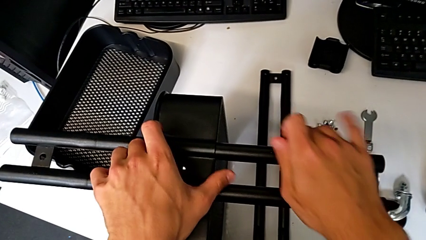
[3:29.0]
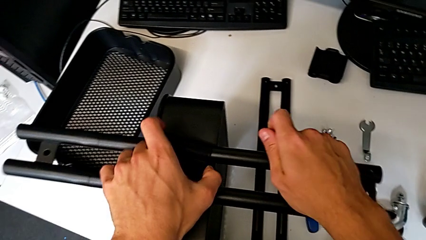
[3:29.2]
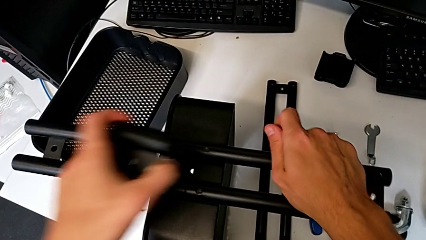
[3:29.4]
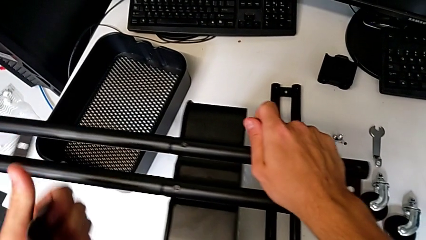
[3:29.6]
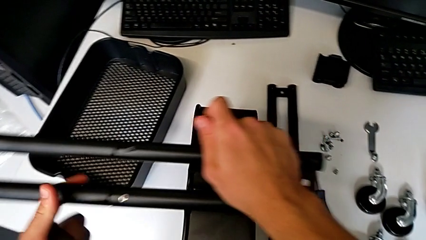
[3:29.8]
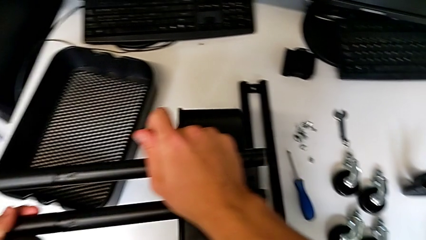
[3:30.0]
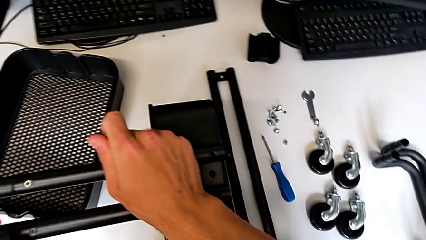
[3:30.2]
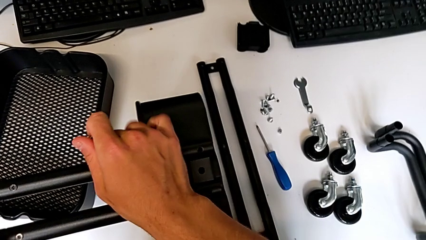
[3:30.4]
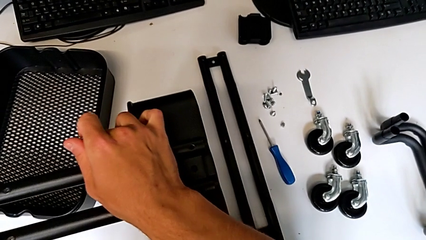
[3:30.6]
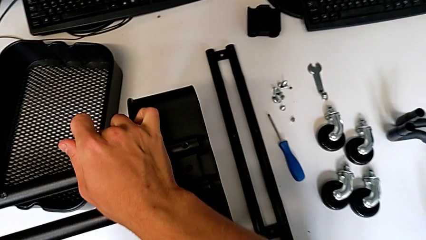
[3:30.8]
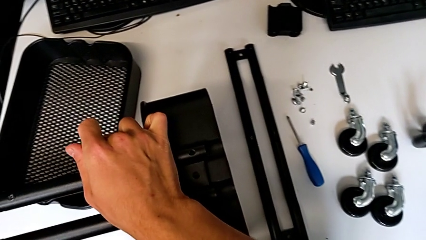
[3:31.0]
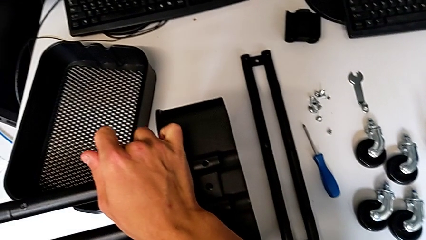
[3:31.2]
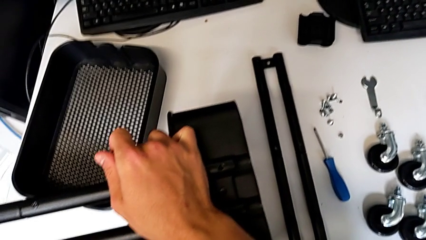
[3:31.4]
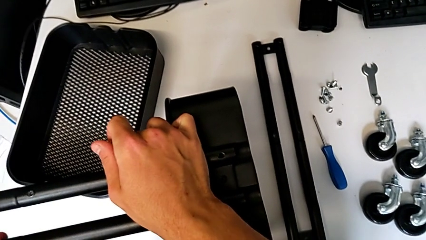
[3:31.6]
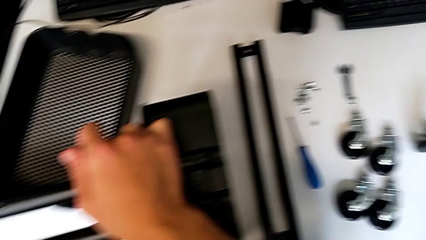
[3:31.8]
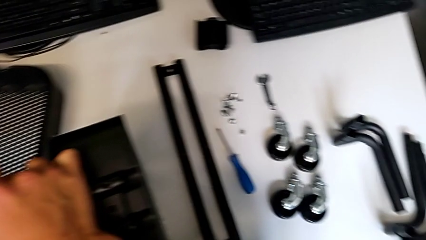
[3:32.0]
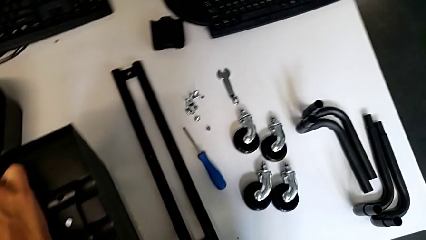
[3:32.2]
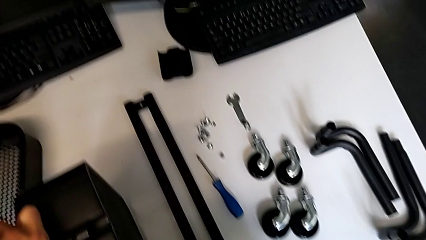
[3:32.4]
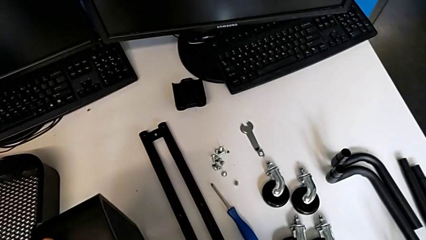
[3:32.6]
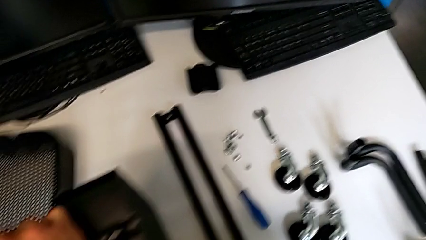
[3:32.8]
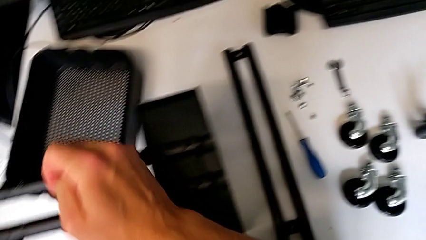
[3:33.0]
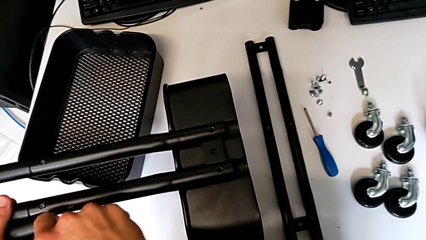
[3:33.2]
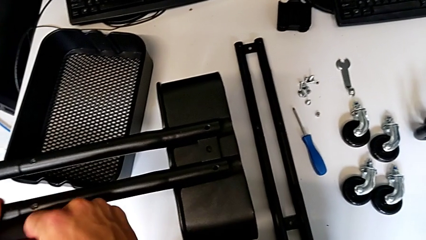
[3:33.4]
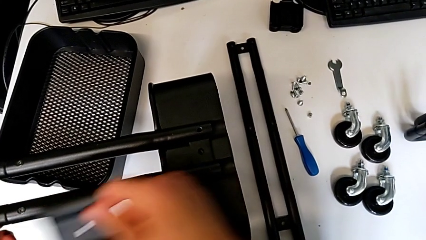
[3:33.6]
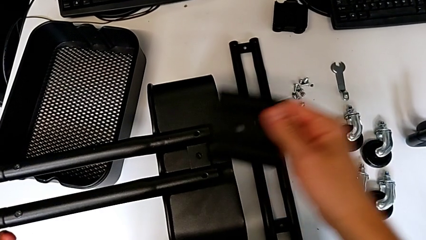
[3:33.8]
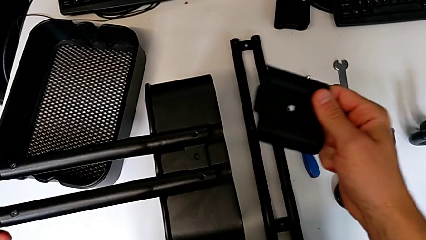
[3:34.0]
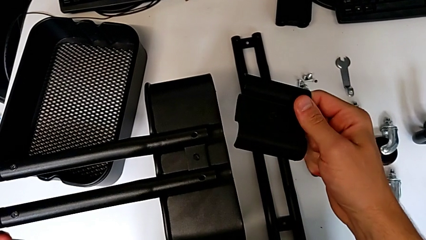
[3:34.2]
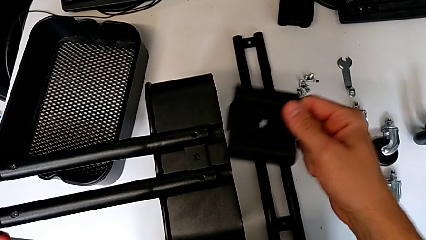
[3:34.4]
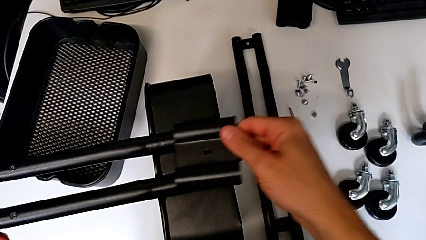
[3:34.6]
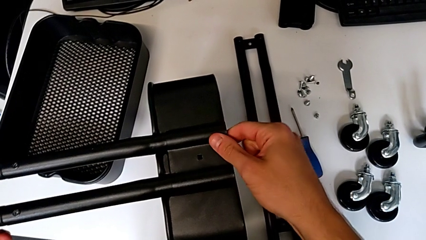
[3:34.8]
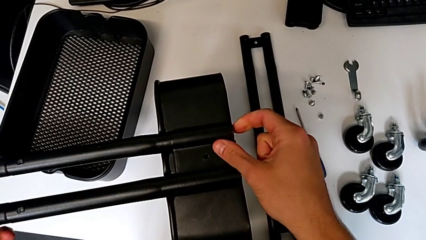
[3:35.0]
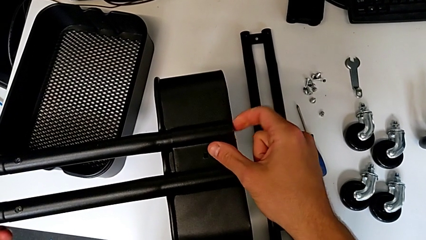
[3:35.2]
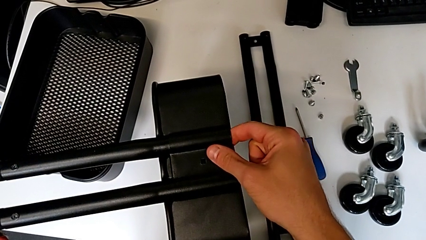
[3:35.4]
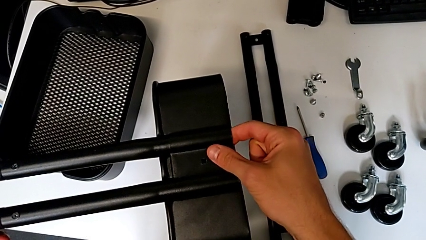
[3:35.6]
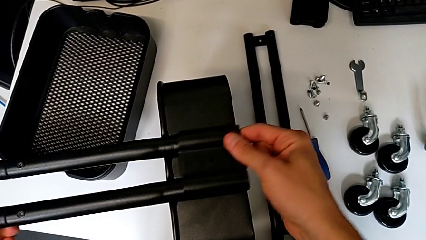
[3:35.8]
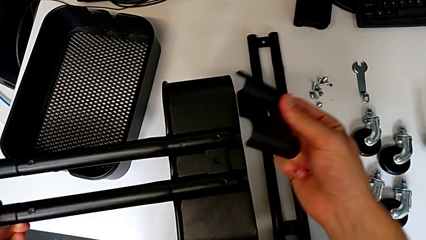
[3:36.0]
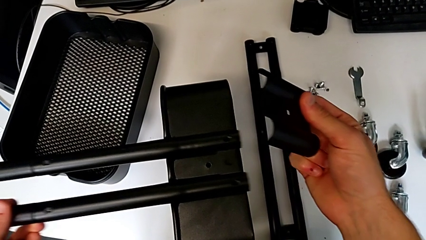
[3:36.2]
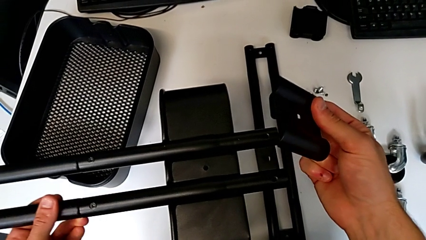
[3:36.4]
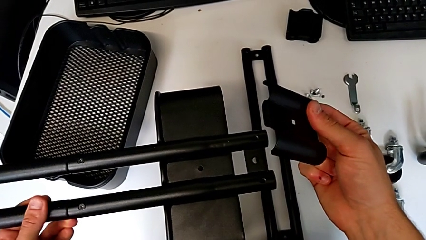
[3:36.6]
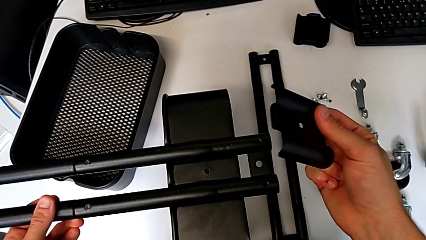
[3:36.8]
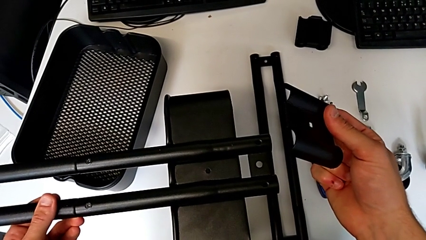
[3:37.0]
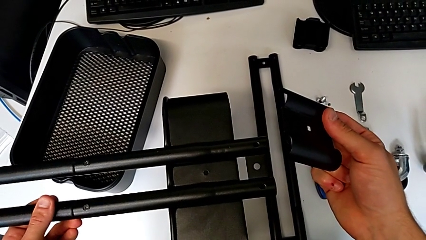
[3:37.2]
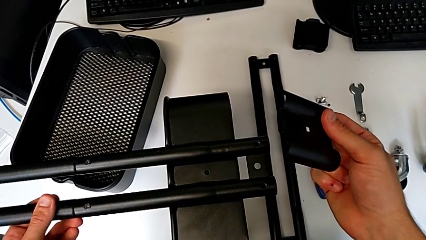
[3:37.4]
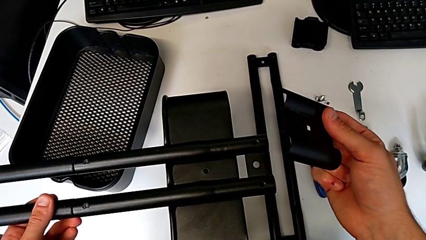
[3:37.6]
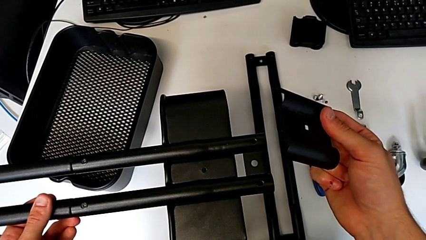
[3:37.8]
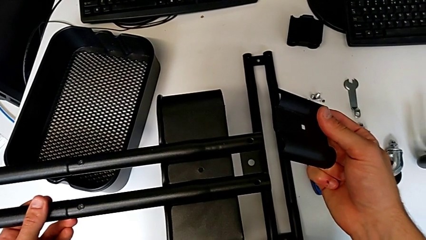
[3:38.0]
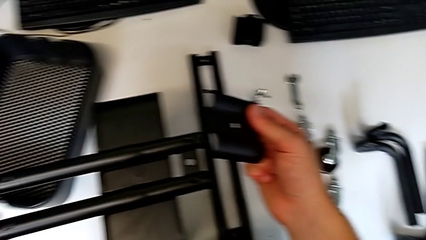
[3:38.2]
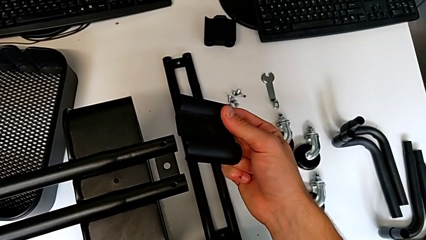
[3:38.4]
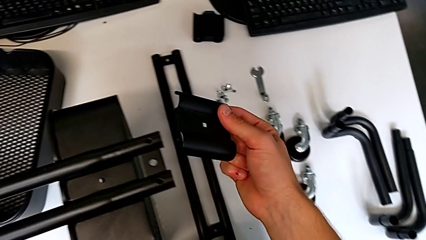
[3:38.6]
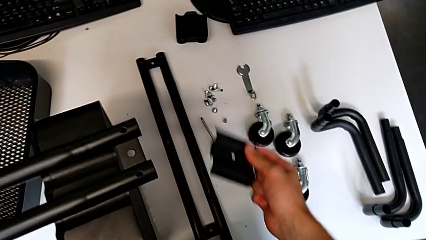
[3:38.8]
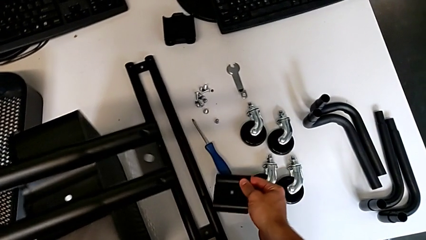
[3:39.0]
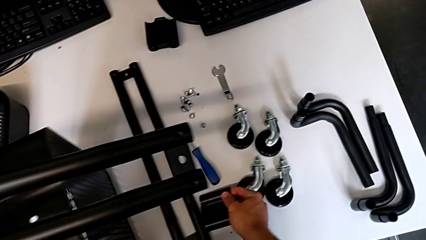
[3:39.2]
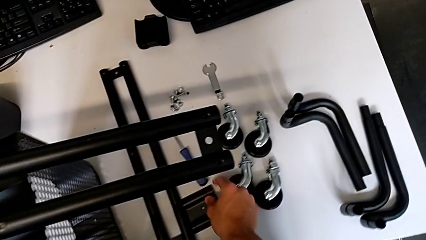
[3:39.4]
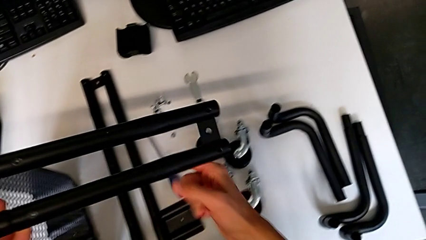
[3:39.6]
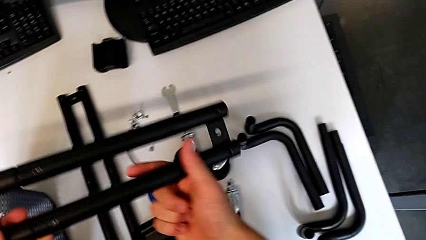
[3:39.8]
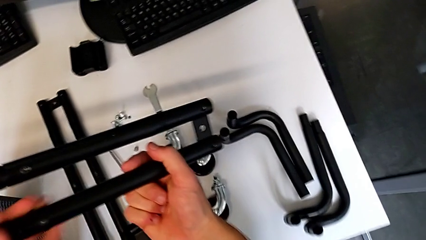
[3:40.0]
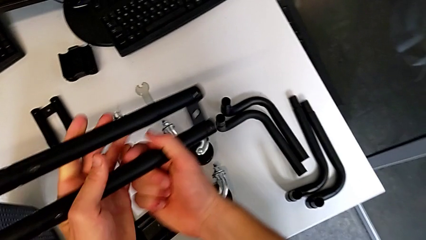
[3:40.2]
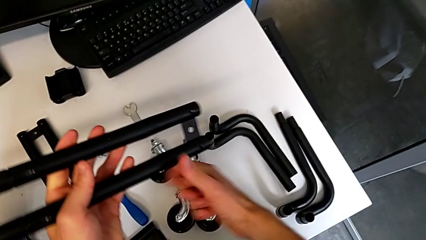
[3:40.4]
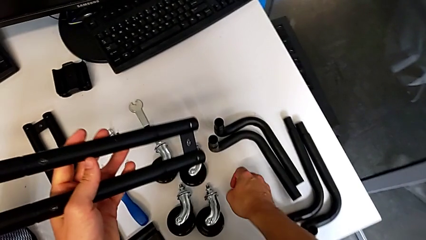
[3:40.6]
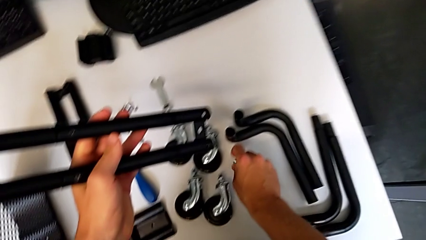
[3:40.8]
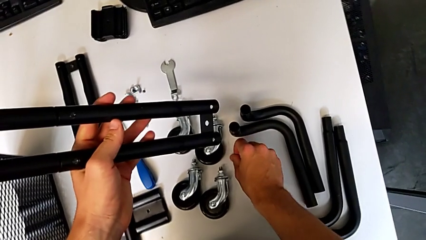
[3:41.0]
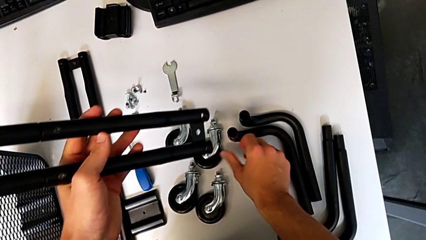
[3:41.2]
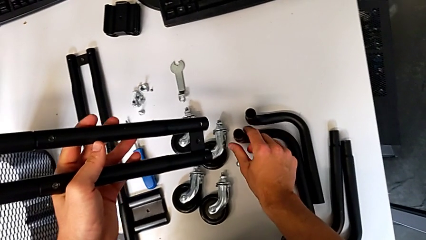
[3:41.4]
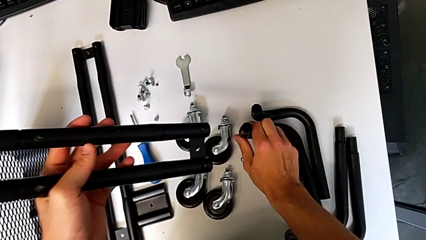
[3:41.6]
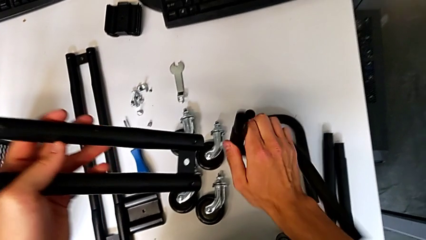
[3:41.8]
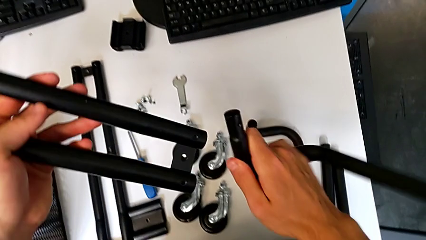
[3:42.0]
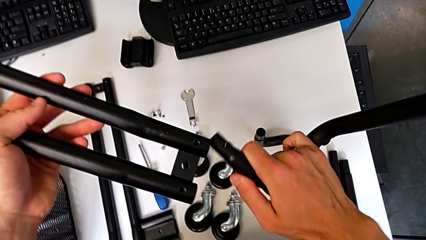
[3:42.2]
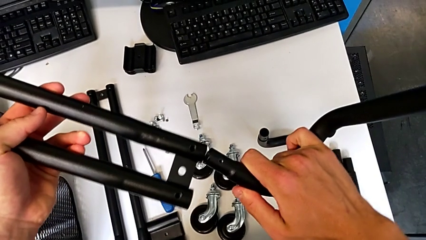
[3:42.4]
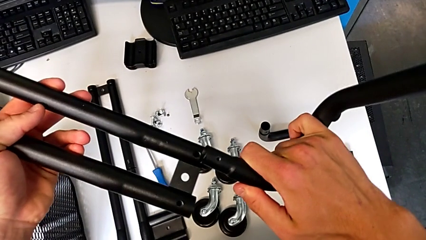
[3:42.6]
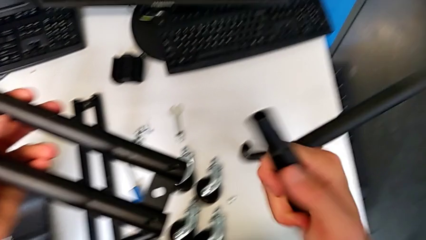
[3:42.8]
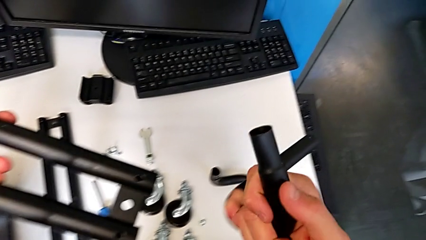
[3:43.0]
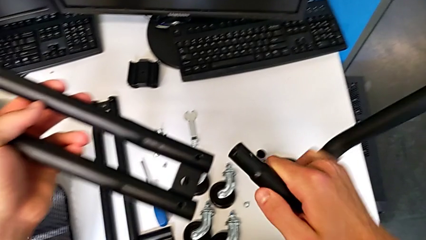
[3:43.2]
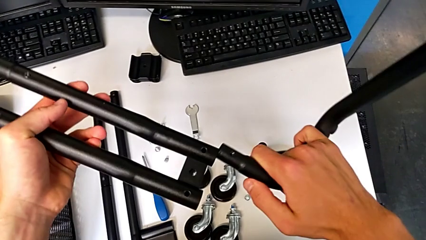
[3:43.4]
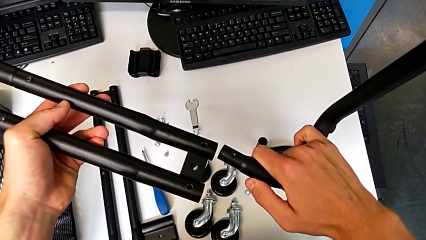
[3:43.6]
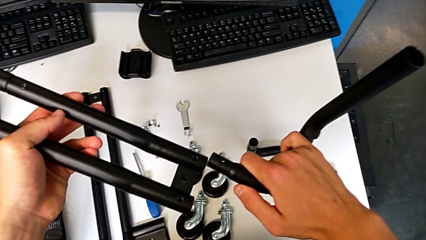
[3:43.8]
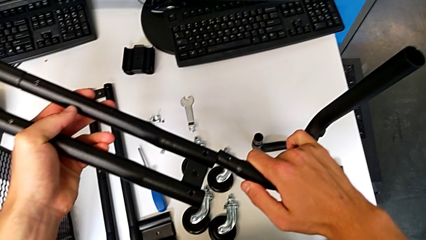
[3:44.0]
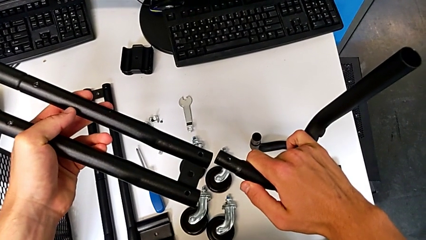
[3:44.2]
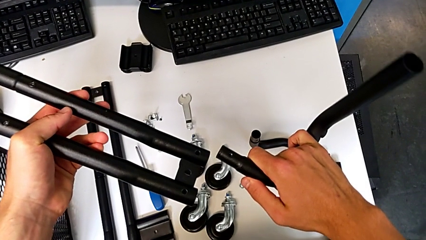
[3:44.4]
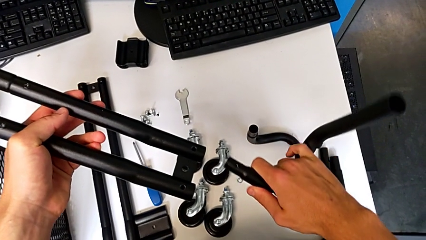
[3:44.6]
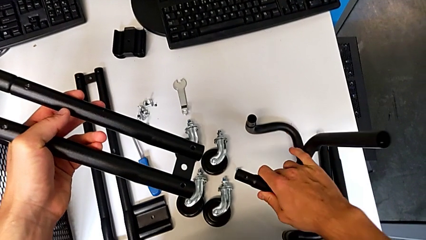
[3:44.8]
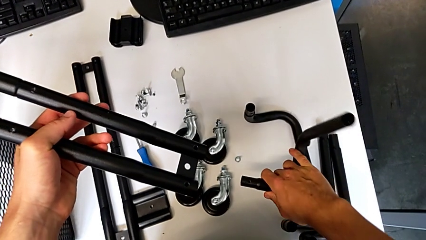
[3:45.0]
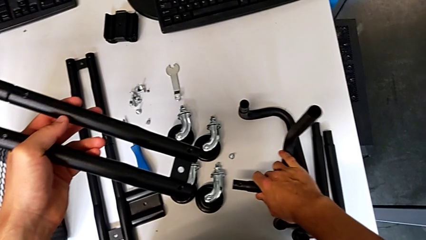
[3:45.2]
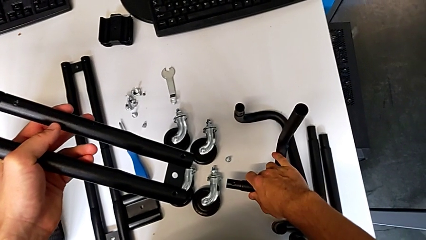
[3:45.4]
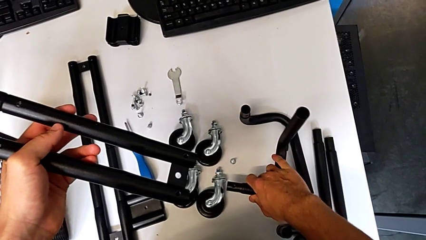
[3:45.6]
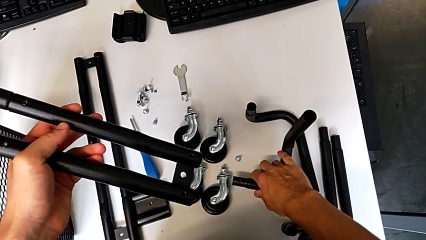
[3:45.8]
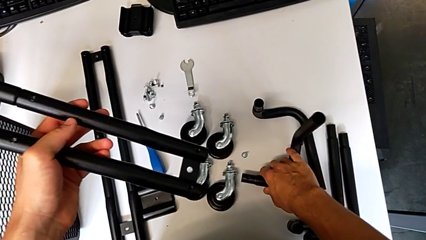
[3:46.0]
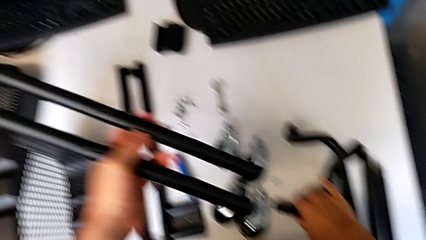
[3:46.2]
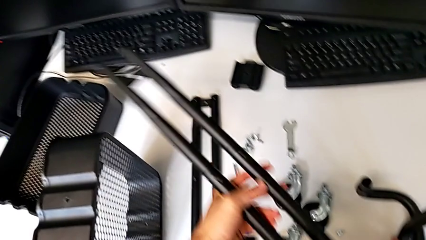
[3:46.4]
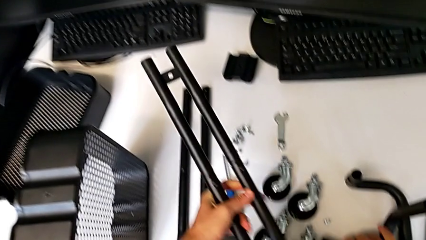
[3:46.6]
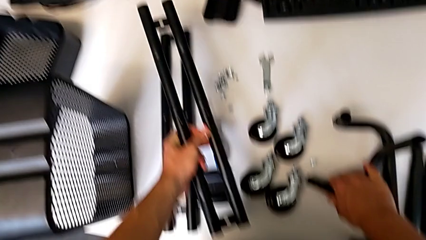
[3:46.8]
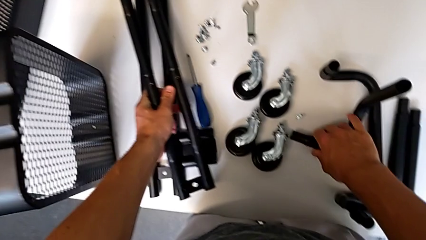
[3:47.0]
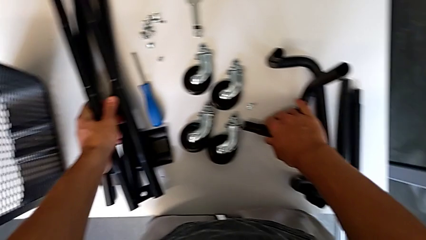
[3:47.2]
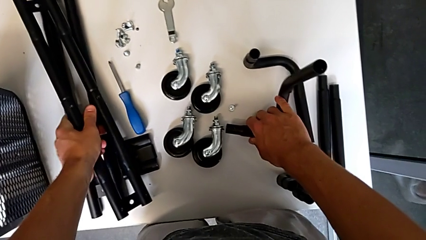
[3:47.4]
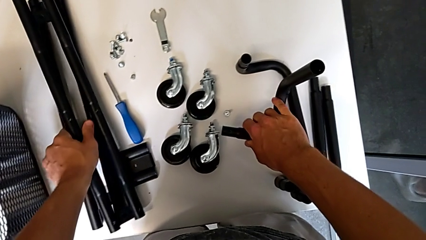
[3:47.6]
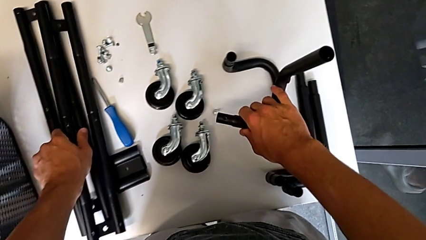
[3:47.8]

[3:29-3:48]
The camera wearer is mounting the base frame of the furniture. They grab the bracket with the left hand, grab the half frame with the right hand, assemble it, wrongly assemble the bracket, slide the half frame, hold the half frame with the left hand, hold the bracket with the right hand, place it, hold the half frame, place the screw, grab the leg, wrongly assemble the half frame, place the leg and place the half frame.
